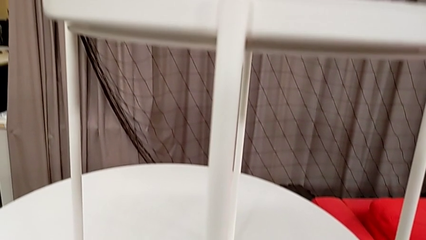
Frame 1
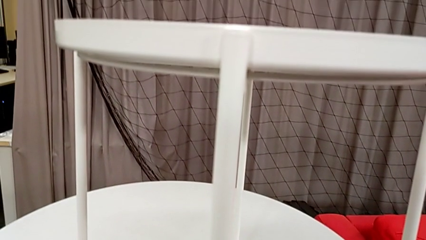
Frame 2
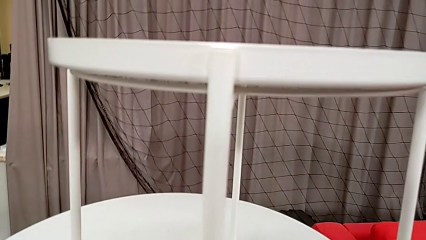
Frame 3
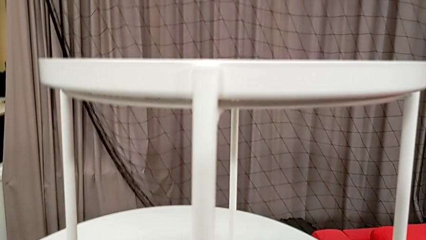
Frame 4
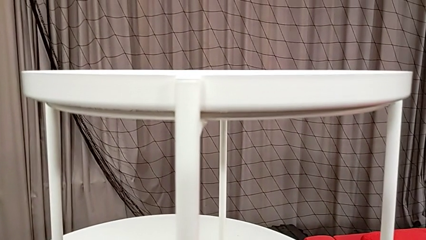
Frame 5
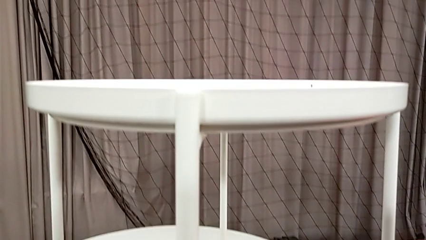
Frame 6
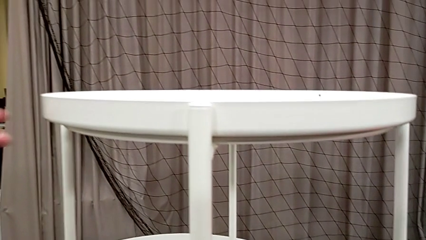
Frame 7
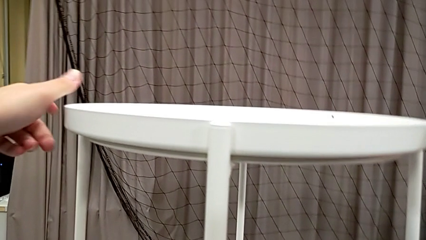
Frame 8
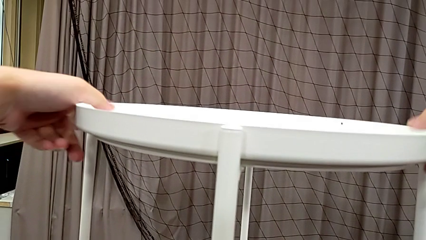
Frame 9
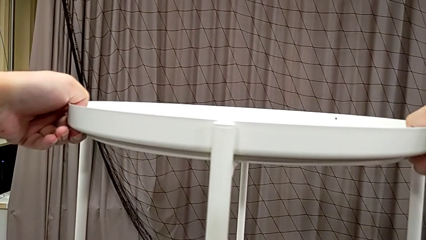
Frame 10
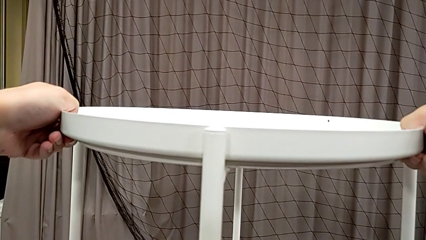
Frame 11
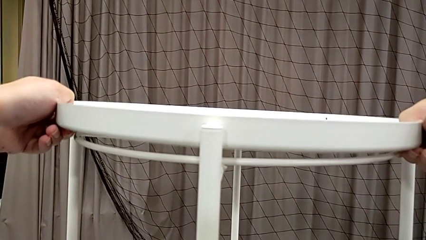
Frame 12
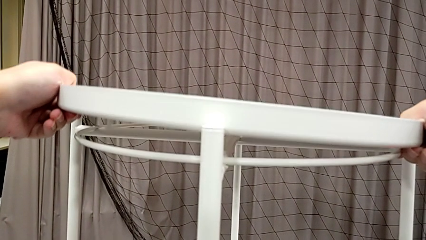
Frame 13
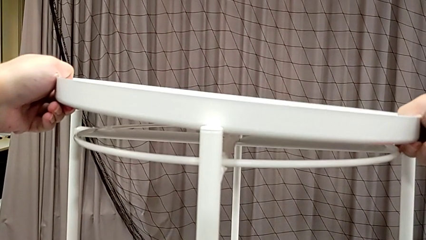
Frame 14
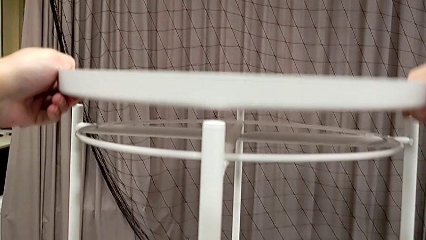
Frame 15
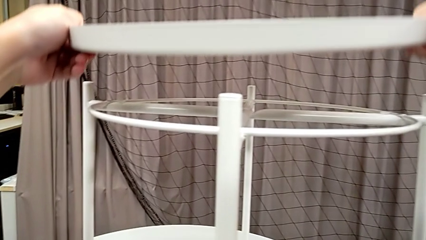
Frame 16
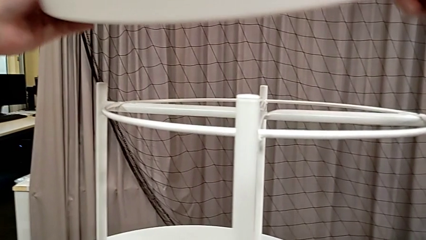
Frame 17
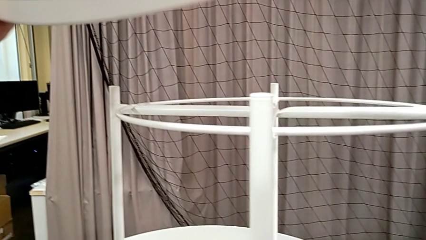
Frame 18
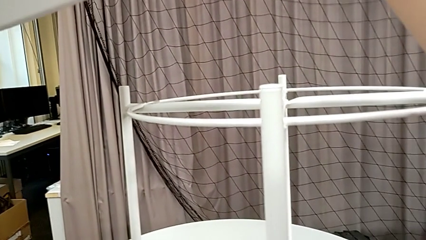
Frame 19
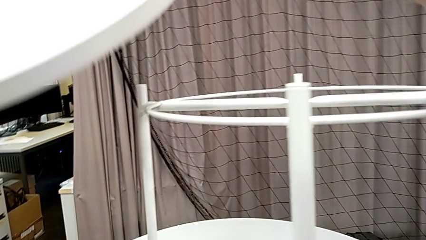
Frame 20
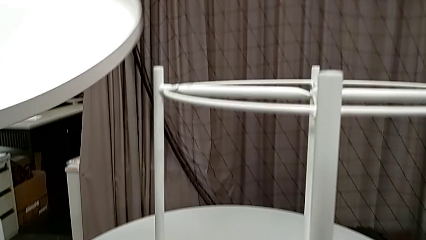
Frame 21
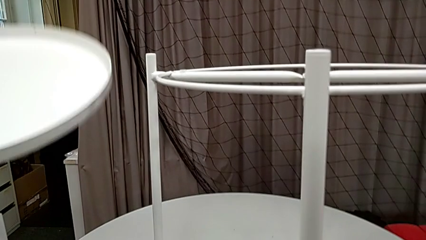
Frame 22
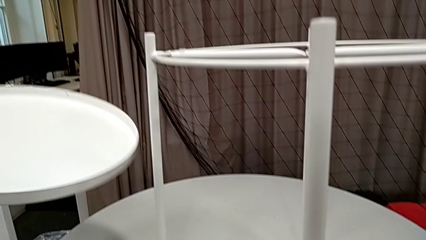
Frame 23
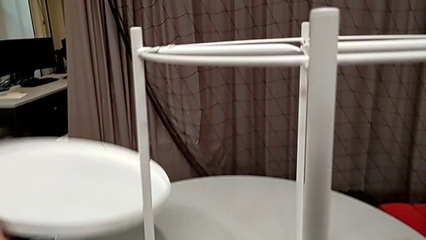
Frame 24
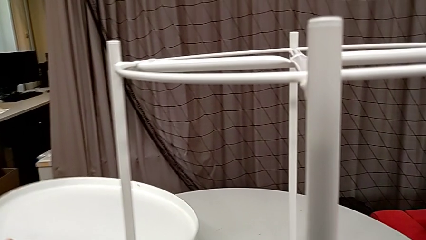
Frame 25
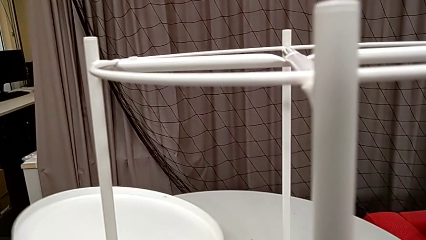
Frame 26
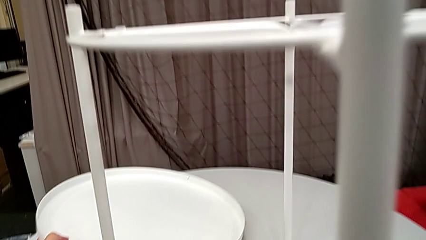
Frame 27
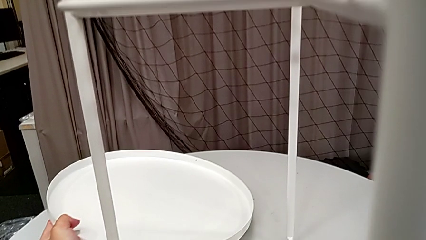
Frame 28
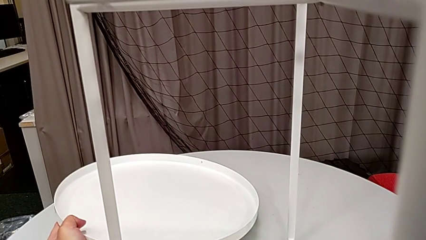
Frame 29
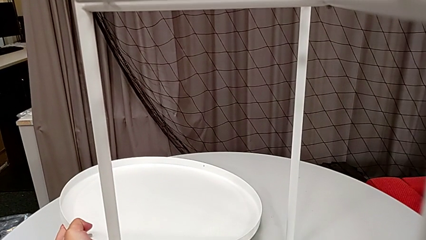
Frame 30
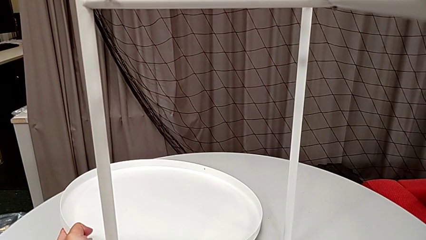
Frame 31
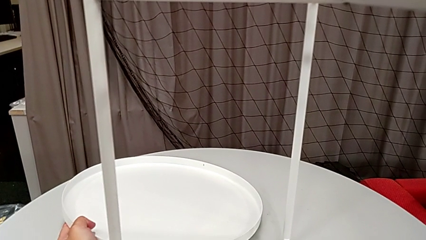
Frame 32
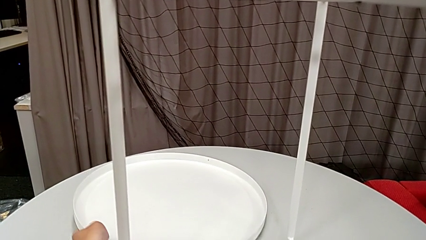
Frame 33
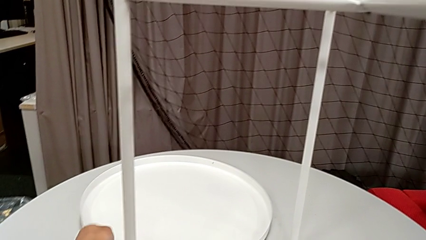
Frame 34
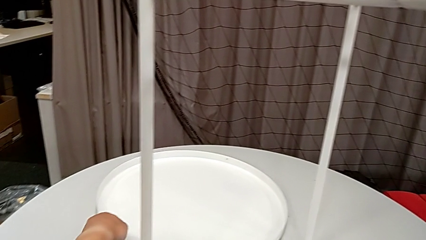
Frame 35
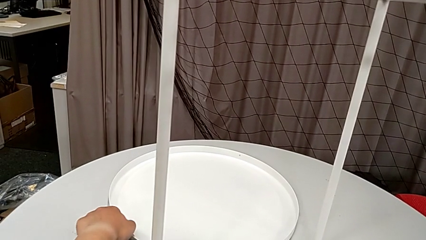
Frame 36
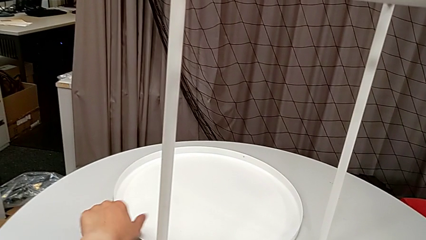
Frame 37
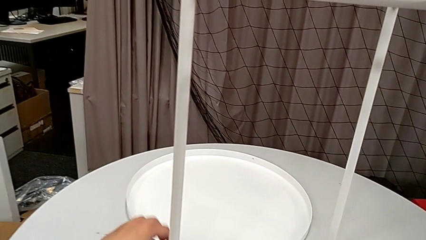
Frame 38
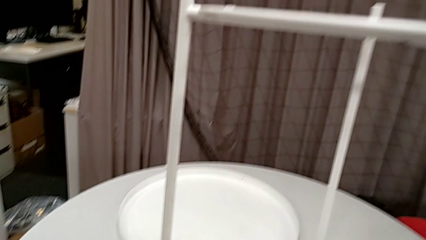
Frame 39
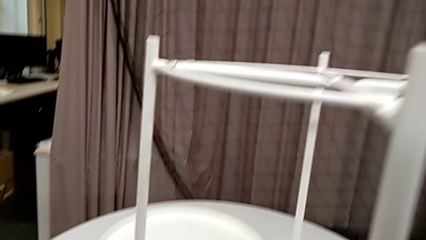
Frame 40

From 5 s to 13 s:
The camera wearer disassembles the tray. They grab the tray, disassemble it and place it.

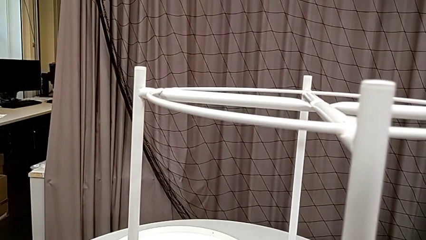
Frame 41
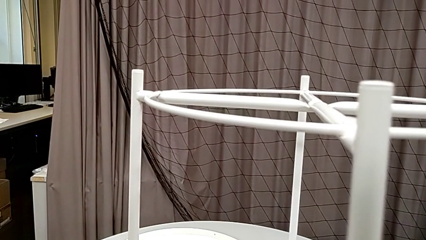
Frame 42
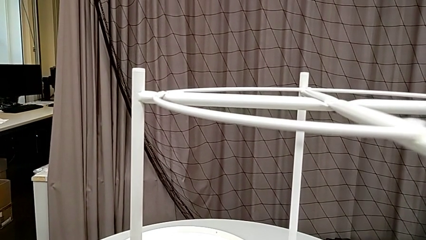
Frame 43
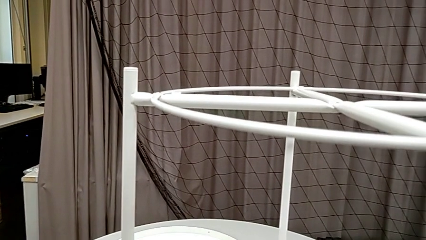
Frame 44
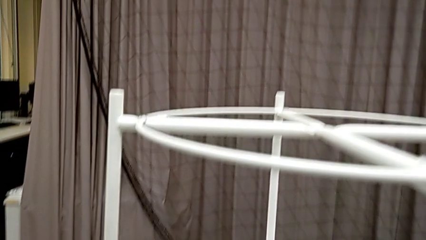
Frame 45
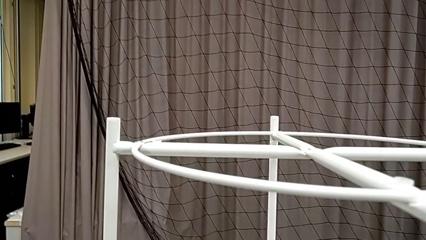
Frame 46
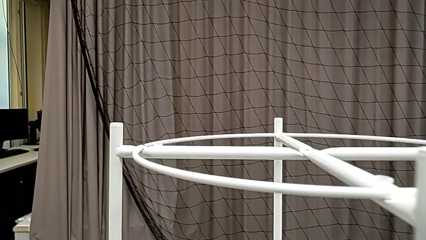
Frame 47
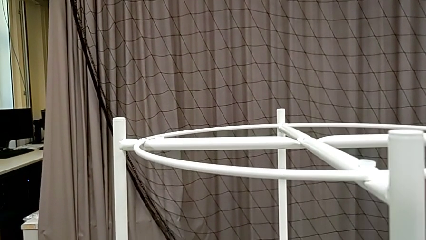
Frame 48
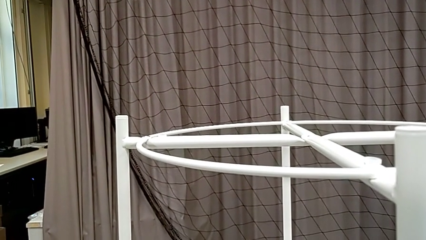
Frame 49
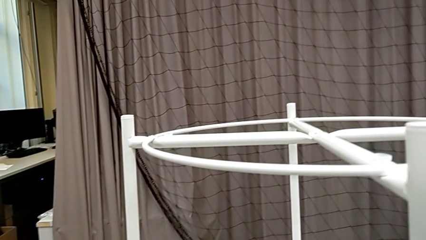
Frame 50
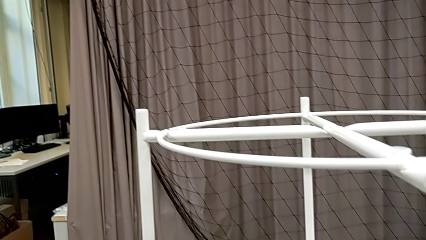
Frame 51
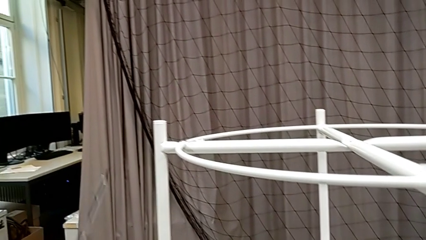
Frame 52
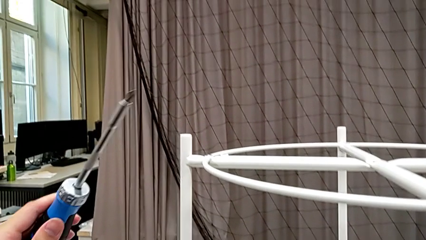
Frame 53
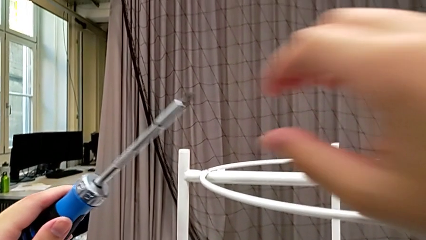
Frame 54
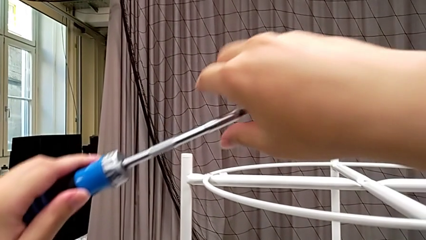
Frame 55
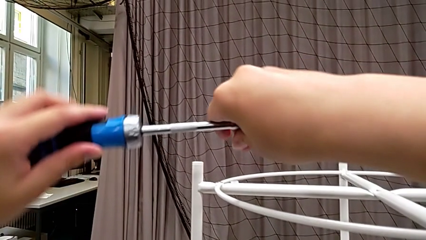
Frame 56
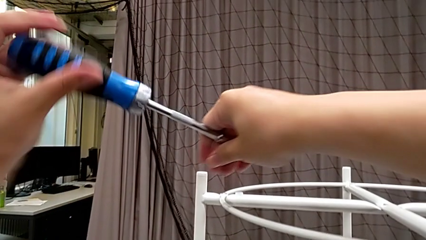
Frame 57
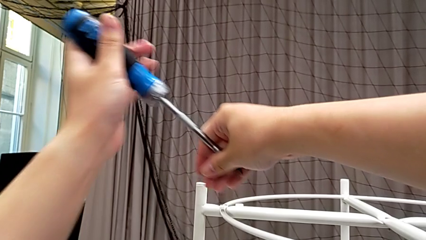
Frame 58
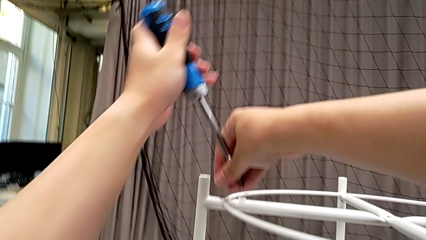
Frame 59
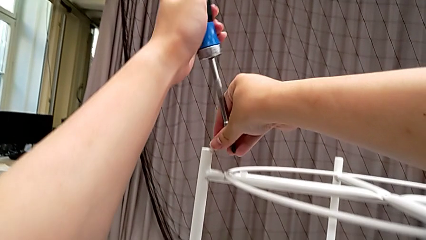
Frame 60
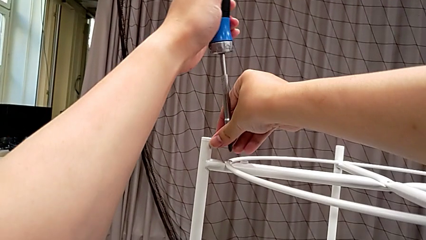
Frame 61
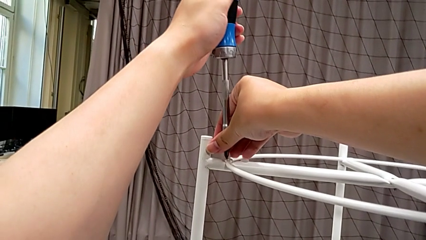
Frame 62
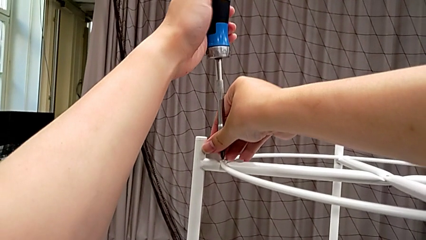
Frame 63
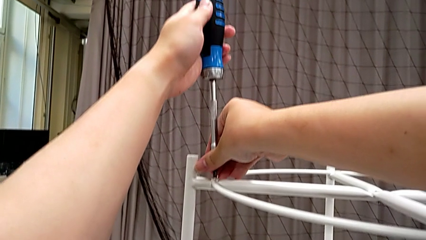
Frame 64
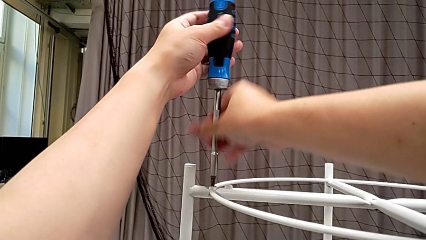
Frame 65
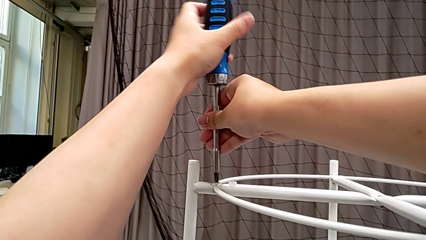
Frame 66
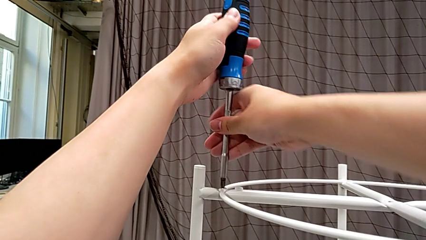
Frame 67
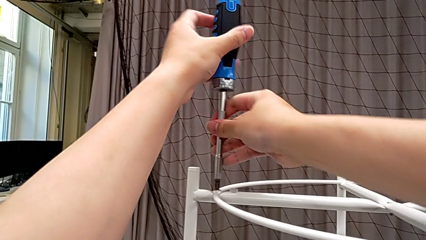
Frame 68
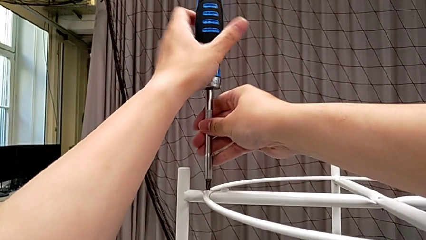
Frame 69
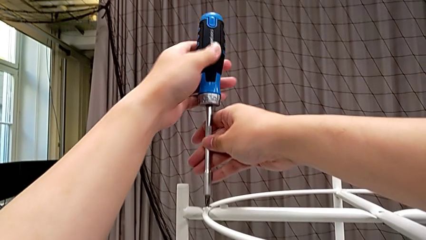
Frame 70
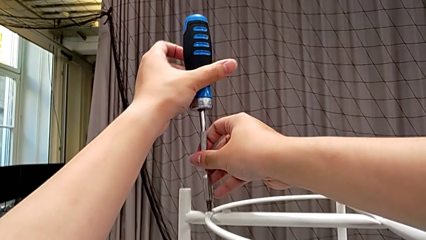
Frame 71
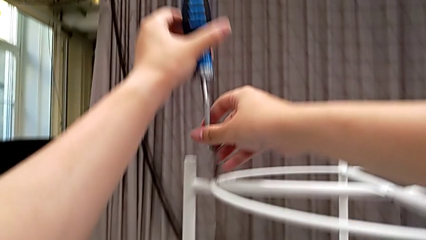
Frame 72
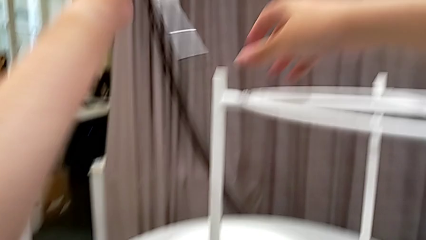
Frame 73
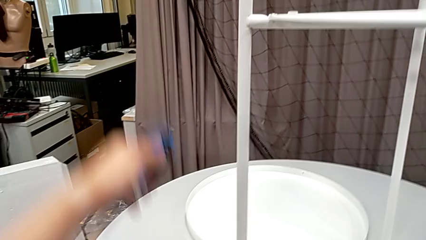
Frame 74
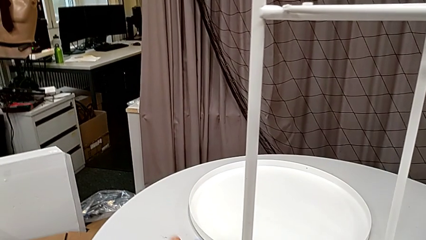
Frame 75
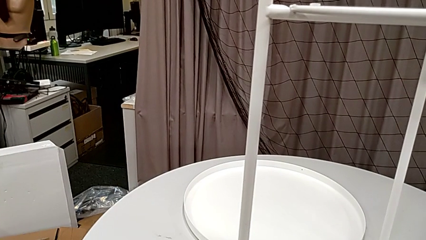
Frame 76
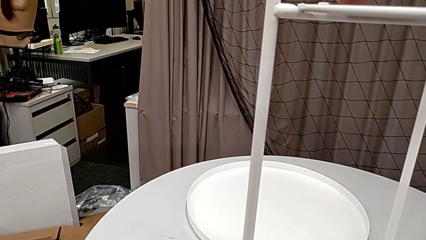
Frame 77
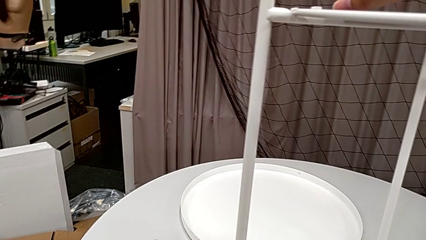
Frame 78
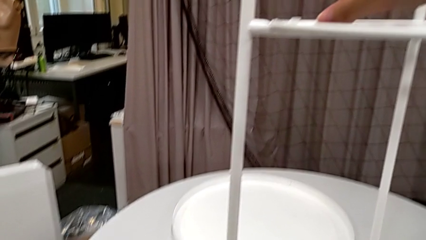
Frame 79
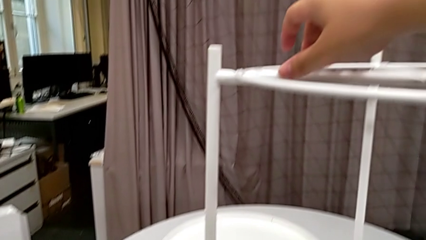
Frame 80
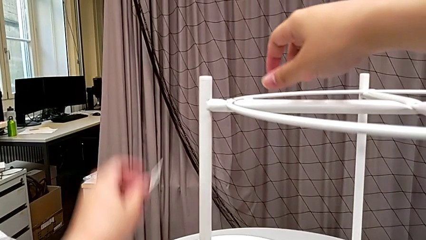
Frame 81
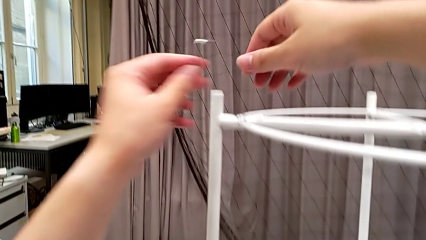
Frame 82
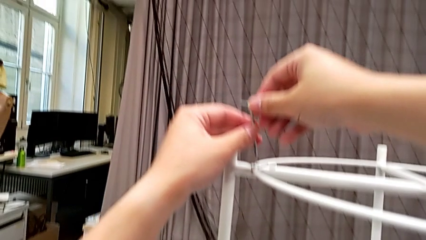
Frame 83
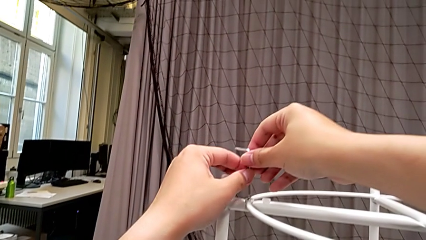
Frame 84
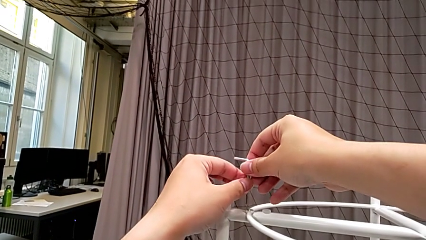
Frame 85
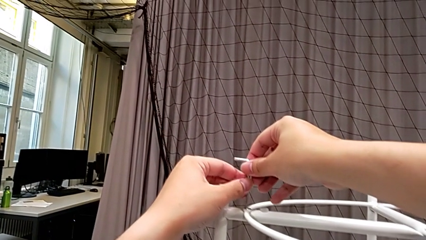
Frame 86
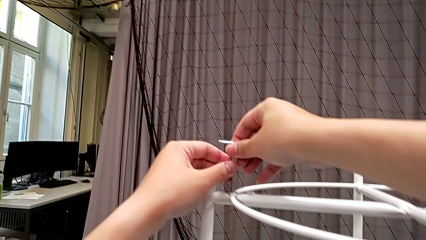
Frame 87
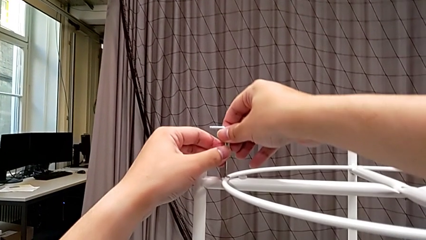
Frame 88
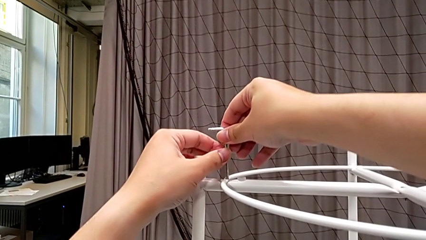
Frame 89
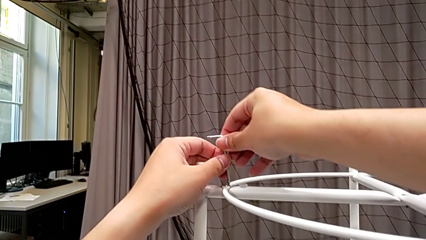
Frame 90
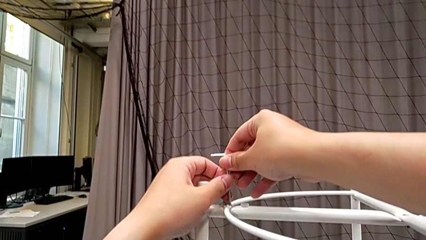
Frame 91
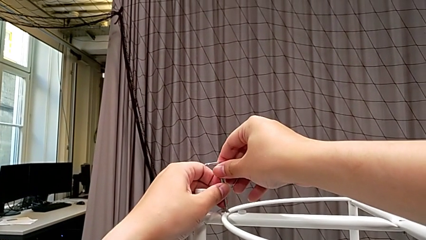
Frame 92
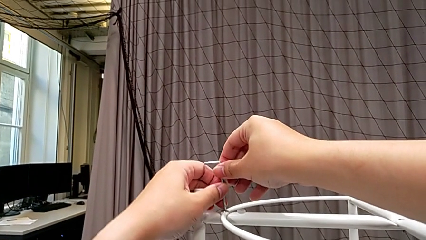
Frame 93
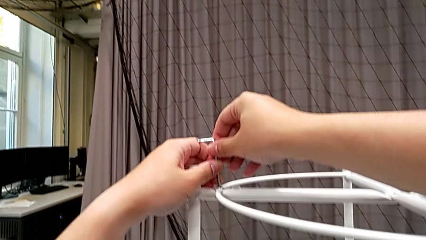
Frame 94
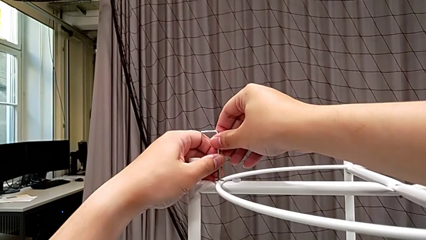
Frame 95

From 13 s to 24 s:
The camera wearer is unscrewing the first hex socket head of the circle. They slide the tray table, wrongly insert and unscrew the hex socket head, using the screwdriver, withdraw the screwdriver, place it, grab the Allen wrench and insert it.
